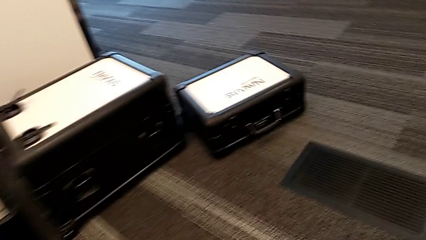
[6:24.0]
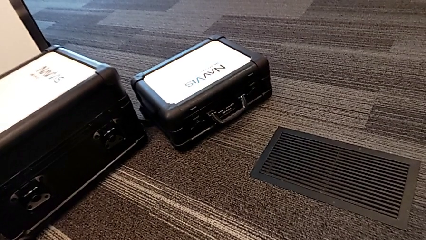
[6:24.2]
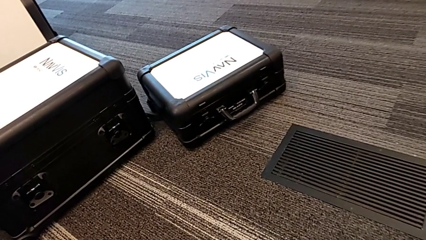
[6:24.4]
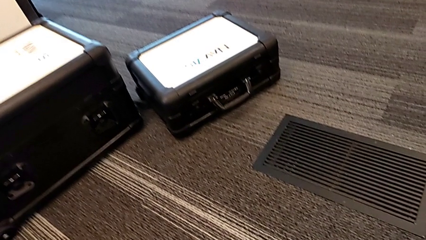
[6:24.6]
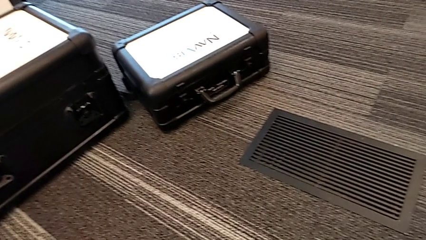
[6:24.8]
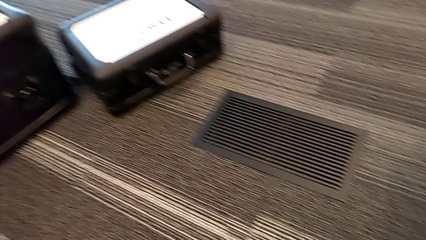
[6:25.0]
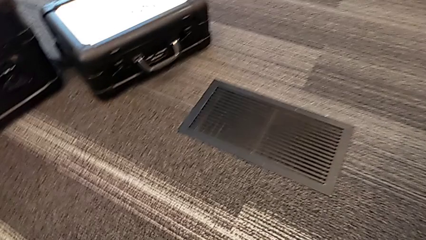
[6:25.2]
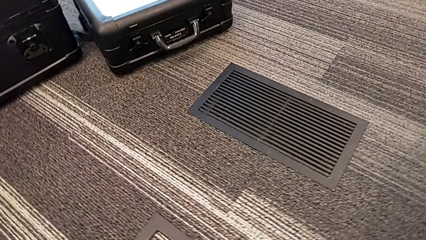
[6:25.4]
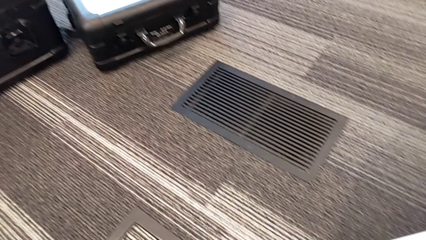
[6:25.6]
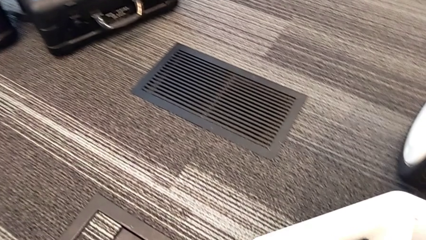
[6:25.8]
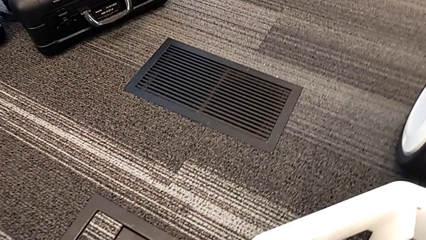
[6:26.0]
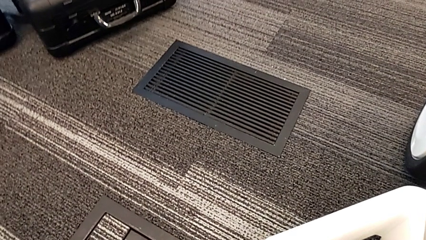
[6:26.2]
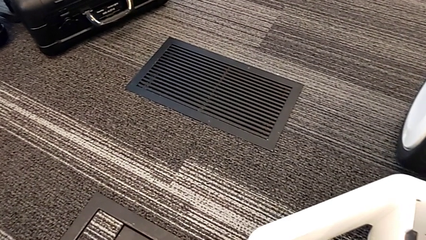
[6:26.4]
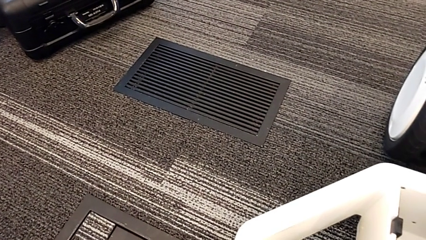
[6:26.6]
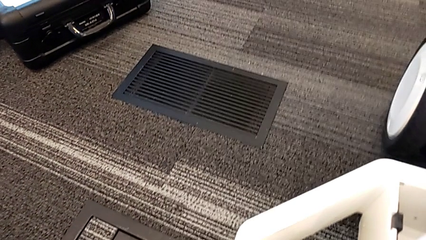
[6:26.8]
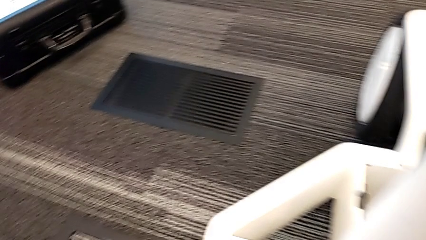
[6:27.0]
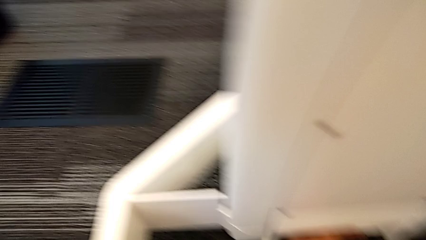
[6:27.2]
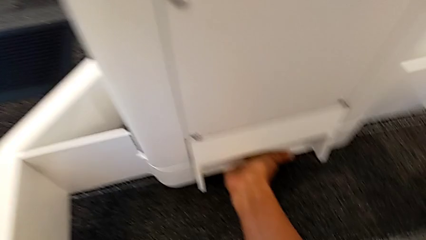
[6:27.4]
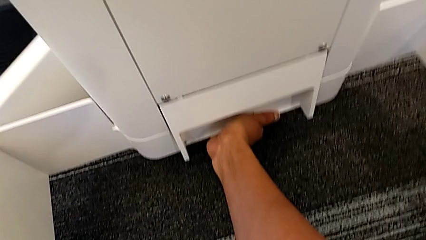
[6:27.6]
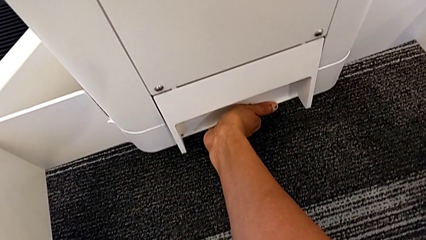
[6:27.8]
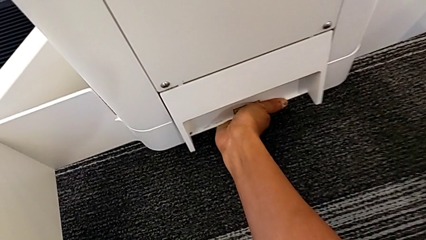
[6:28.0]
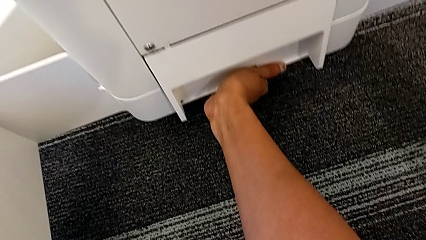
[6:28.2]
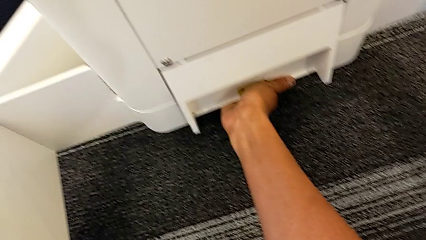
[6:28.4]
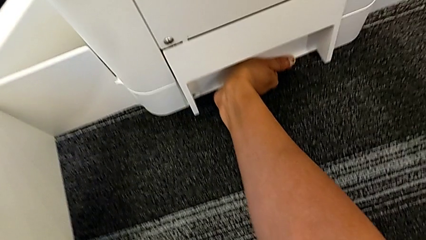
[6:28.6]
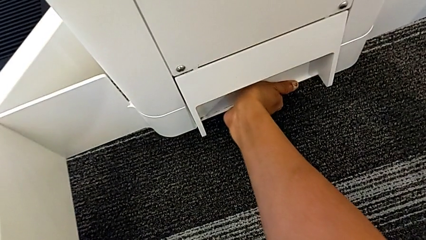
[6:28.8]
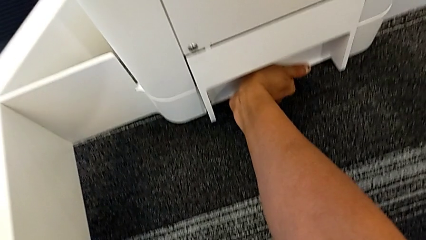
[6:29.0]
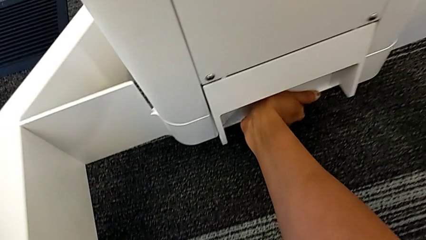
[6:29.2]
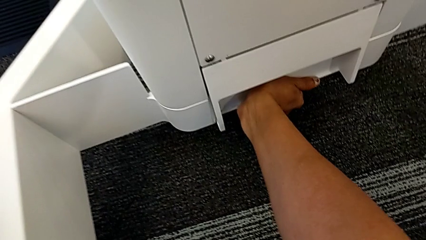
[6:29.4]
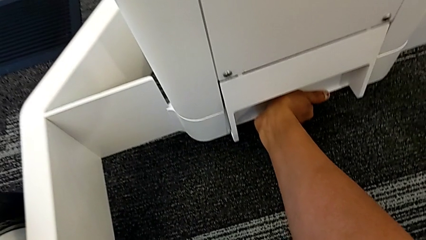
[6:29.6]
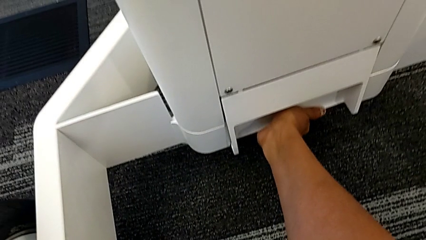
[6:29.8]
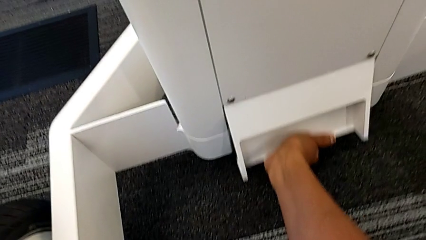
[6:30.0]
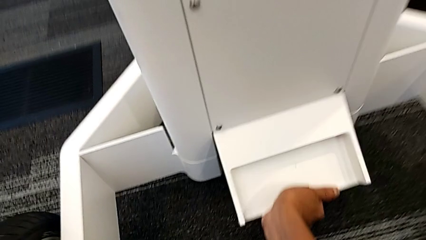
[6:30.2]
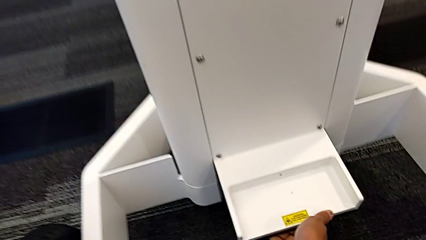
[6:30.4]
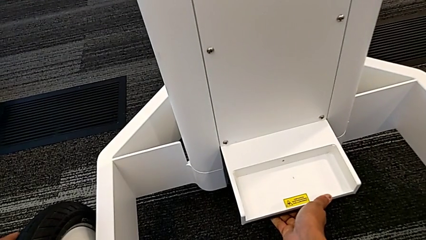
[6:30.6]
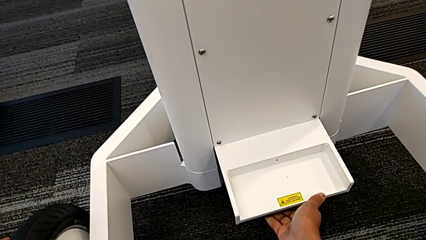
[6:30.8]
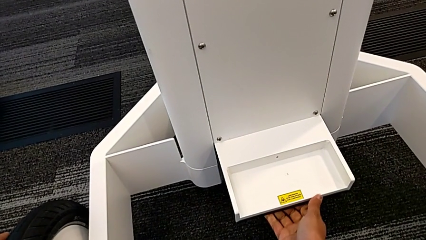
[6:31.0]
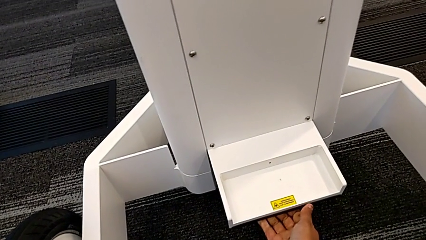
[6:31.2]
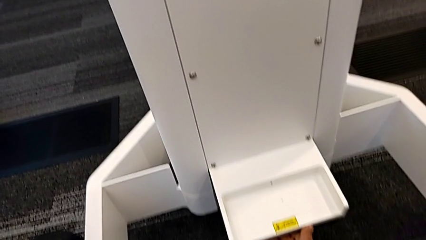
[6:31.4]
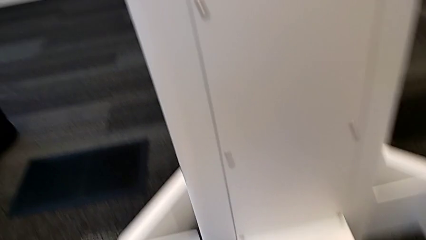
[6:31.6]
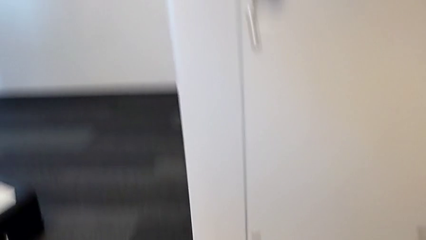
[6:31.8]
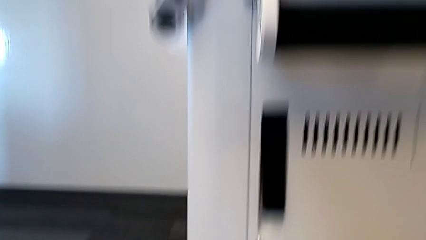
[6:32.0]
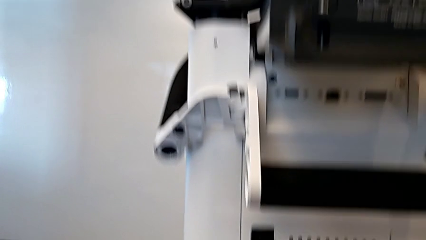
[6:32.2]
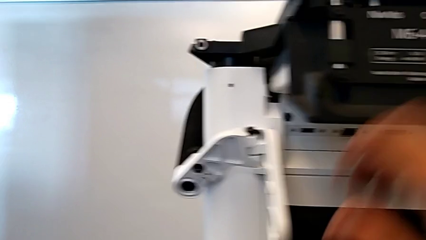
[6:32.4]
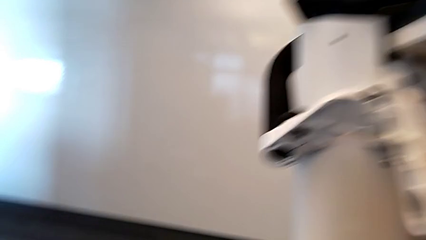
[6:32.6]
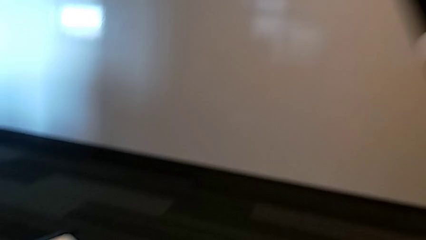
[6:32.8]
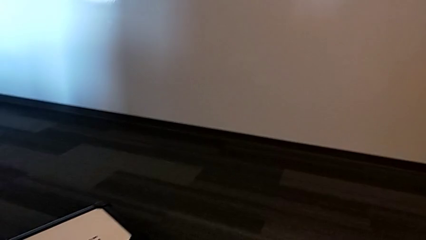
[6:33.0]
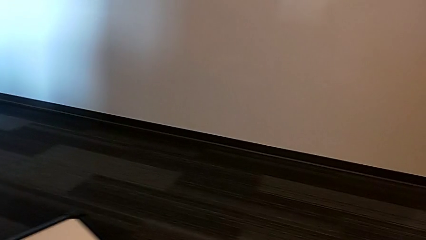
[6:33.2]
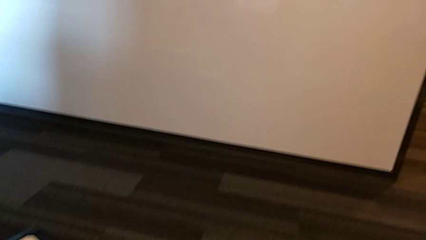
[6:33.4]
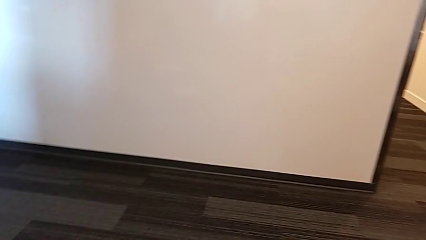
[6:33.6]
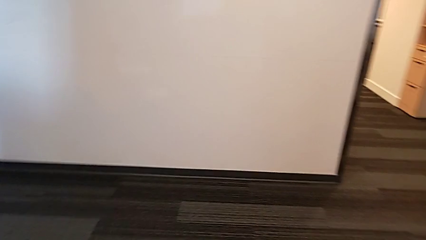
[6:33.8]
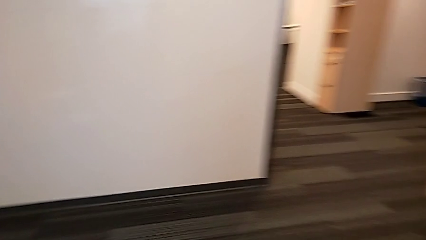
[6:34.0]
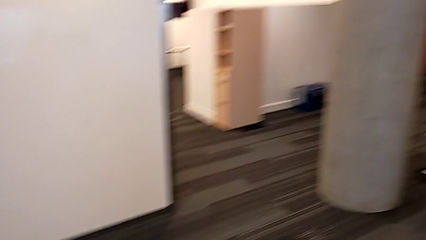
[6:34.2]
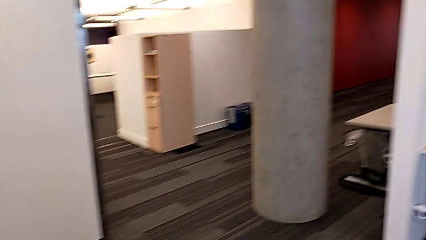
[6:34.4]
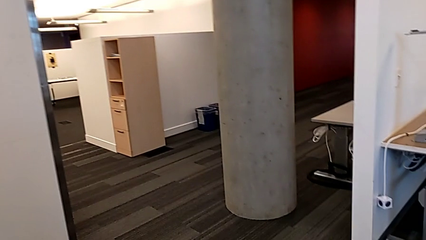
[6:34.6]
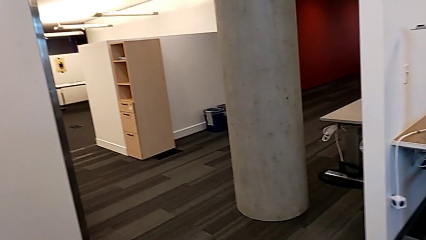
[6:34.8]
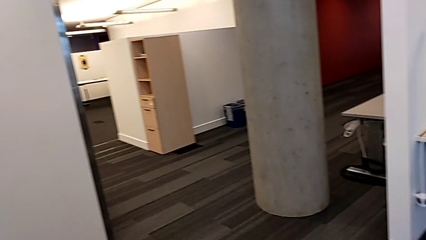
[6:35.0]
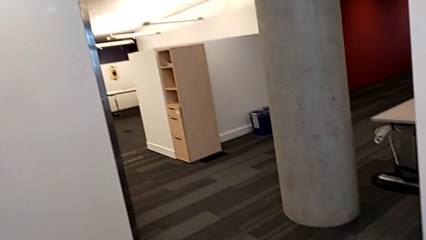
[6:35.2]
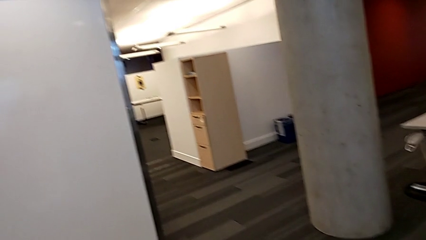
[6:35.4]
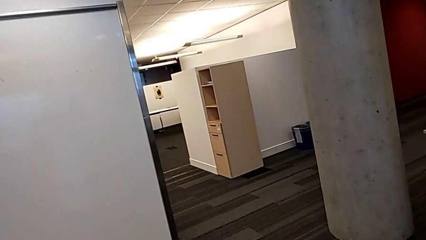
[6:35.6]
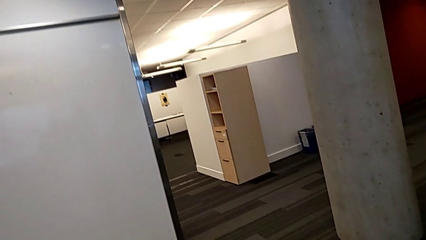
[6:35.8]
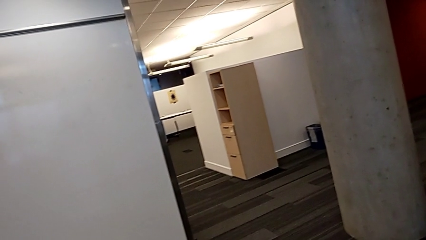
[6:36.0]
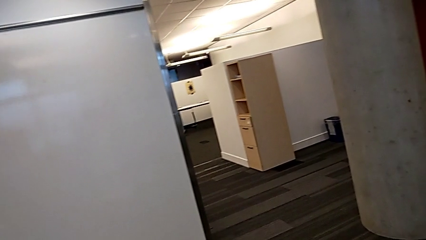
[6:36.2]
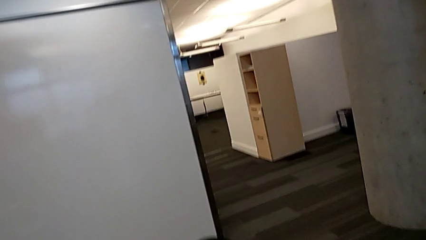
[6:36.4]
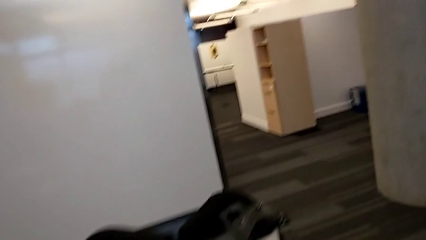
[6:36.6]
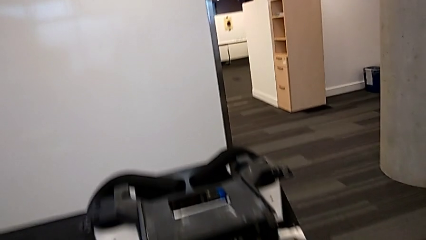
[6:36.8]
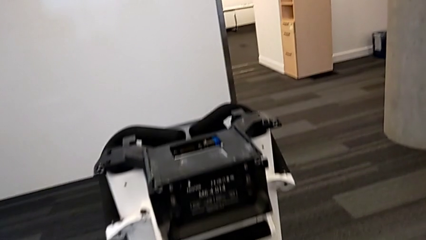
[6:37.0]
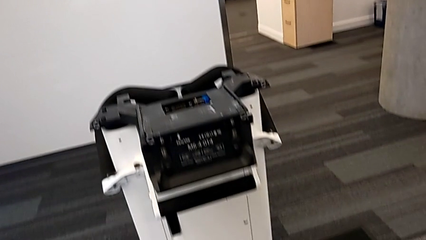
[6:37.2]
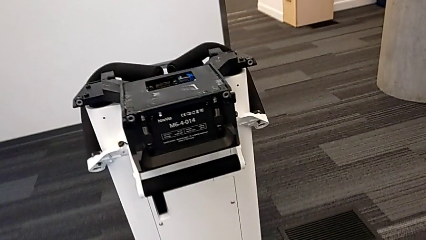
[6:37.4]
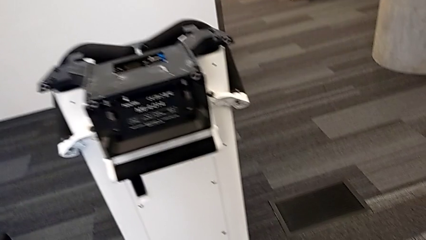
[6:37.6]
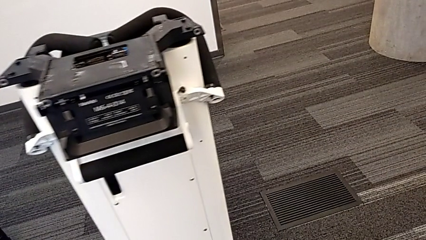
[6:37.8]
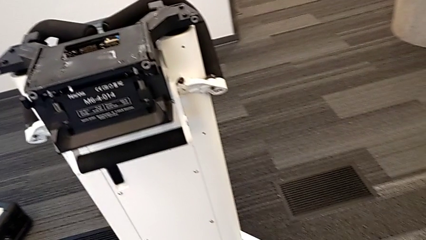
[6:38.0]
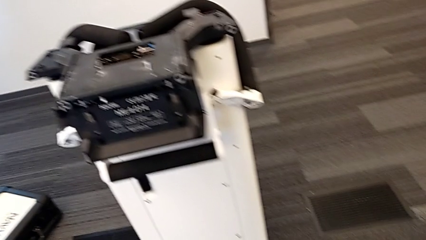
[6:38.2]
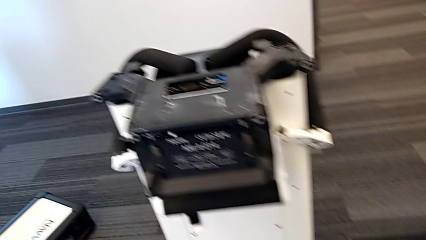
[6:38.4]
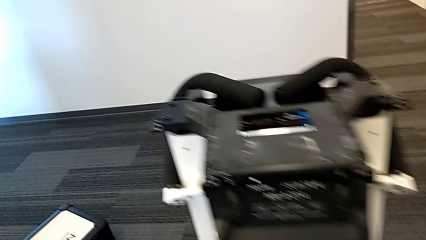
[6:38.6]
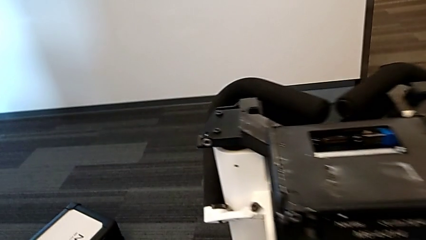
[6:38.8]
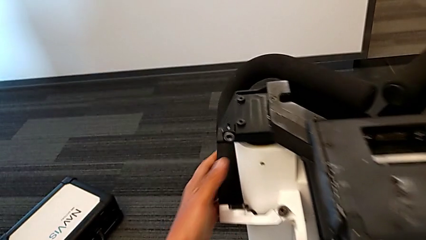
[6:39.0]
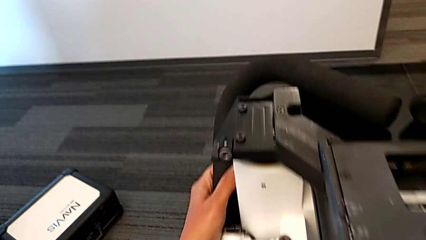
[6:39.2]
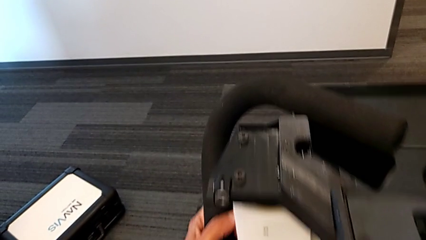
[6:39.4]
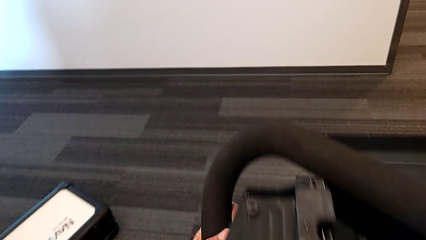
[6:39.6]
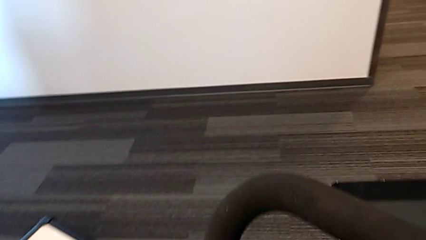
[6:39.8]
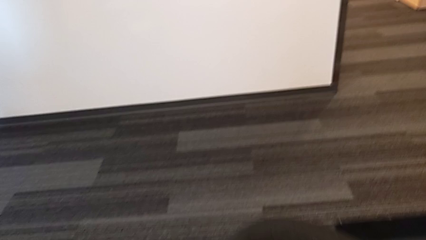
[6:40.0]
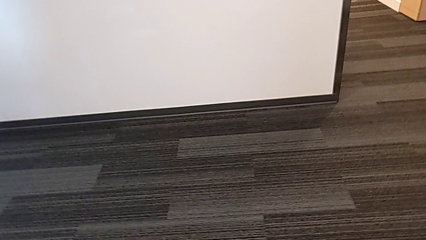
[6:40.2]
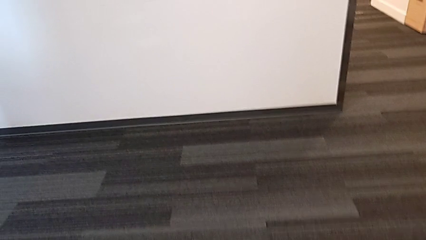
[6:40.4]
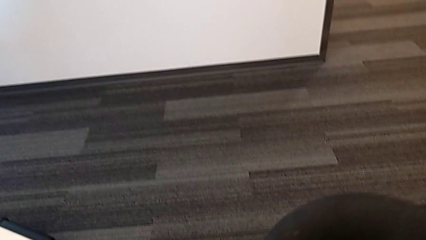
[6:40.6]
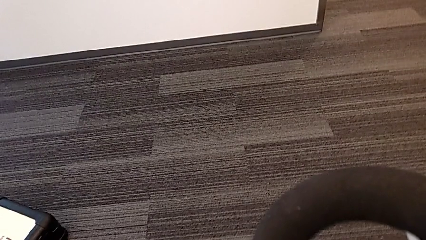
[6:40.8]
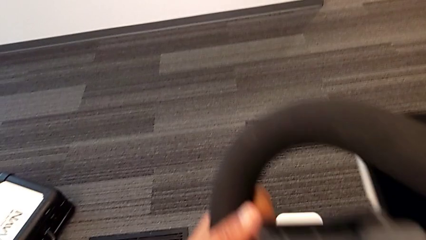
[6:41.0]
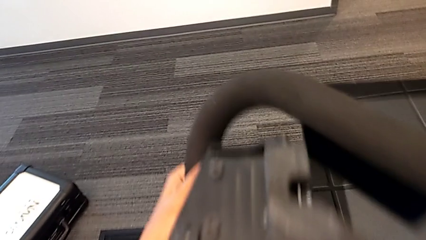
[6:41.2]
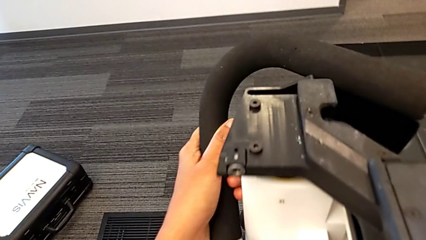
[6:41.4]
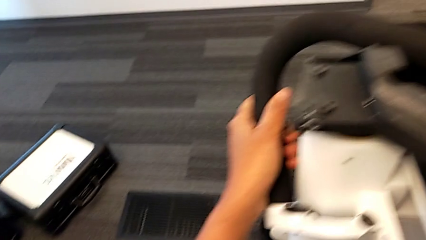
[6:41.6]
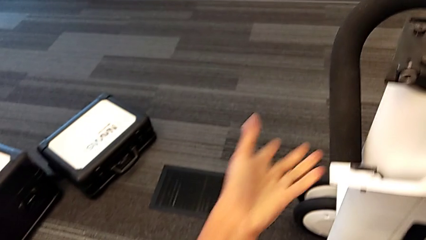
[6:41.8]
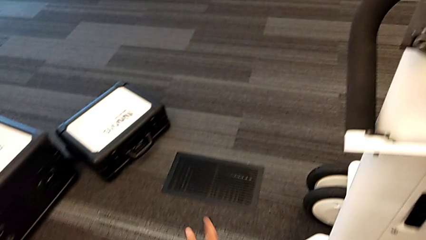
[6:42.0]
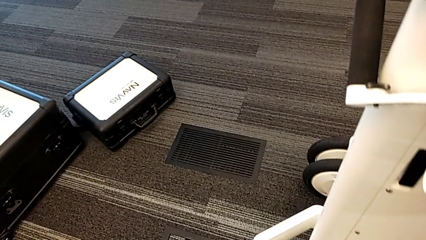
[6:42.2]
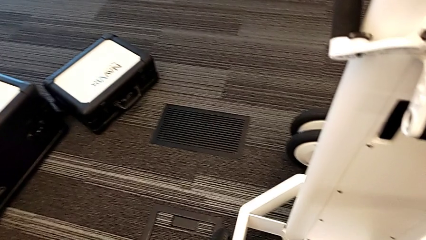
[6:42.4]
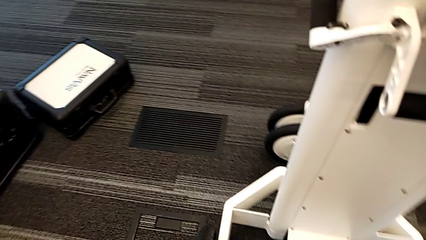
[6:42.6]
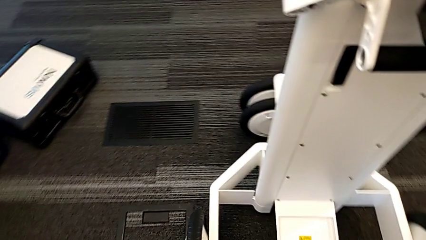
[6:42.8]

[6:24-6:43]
The camera wearer is attempting to pull out the bottom M6 body. They pull the M6 body lock and open it.
